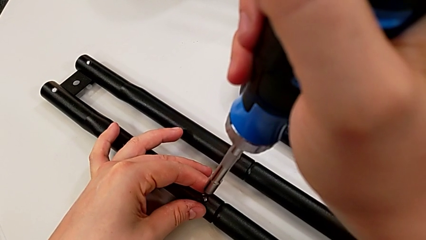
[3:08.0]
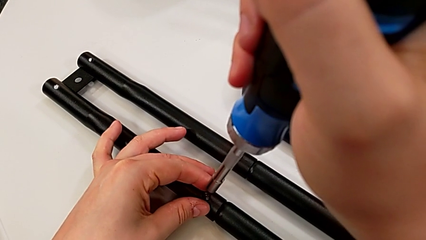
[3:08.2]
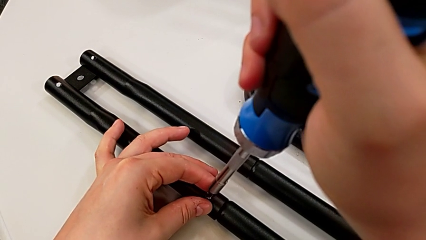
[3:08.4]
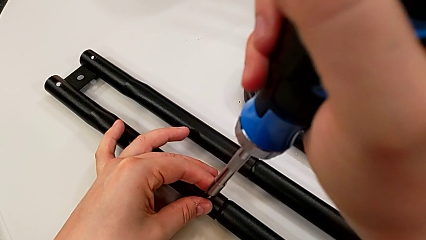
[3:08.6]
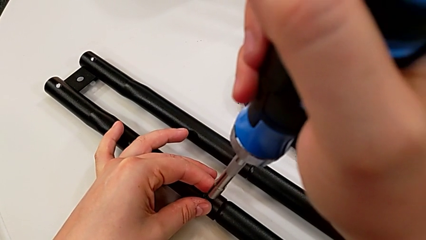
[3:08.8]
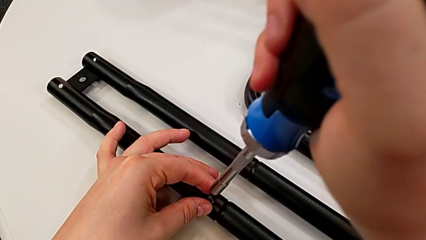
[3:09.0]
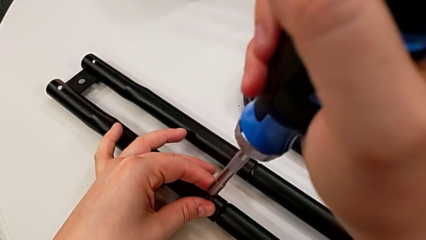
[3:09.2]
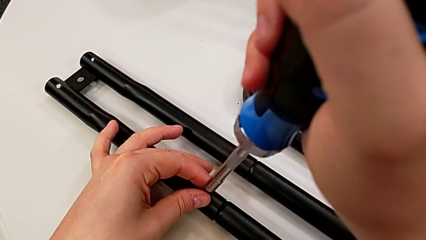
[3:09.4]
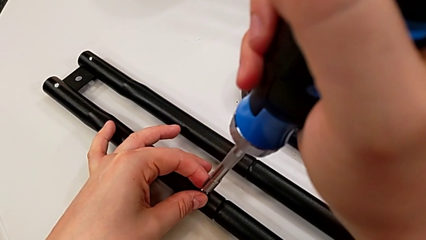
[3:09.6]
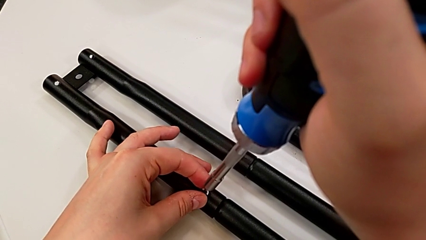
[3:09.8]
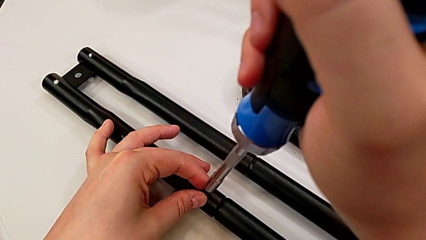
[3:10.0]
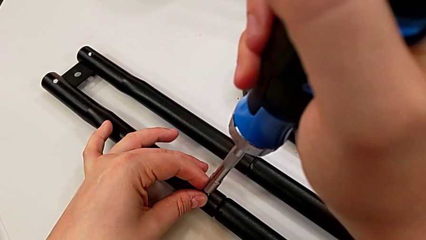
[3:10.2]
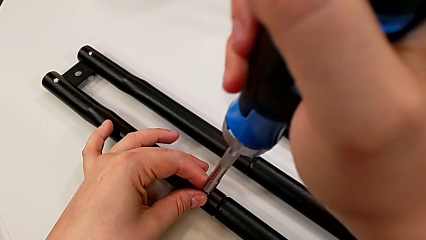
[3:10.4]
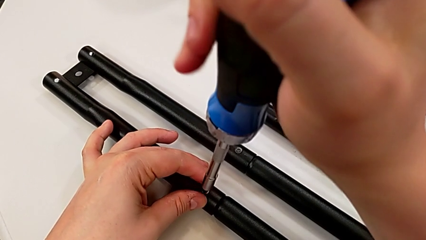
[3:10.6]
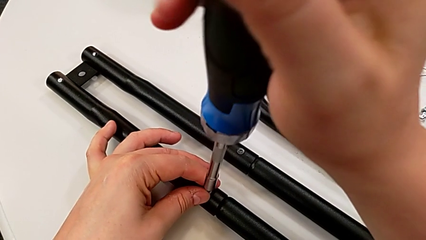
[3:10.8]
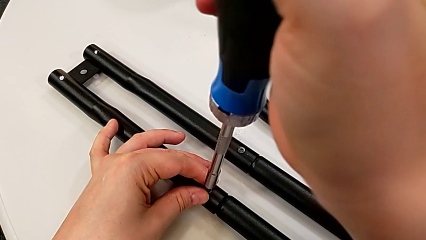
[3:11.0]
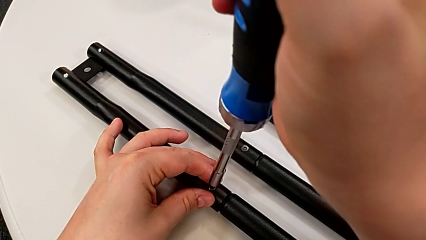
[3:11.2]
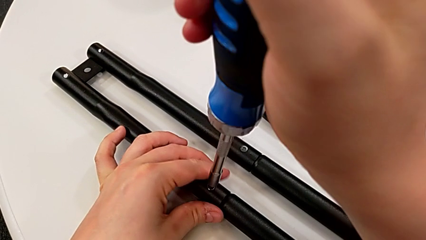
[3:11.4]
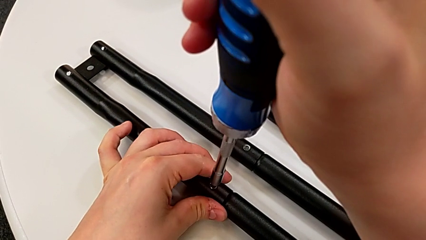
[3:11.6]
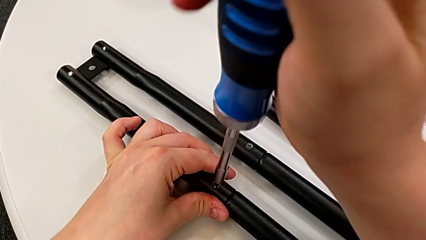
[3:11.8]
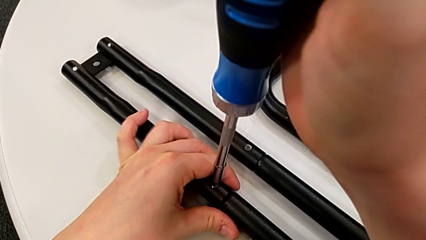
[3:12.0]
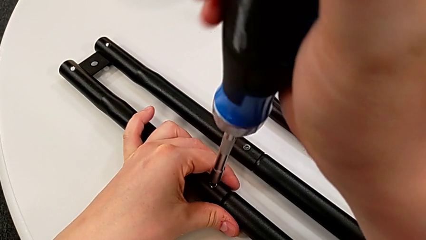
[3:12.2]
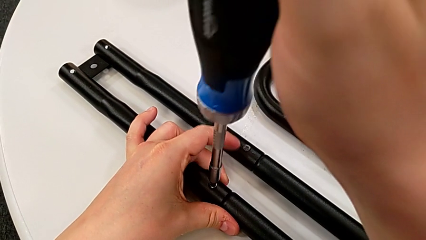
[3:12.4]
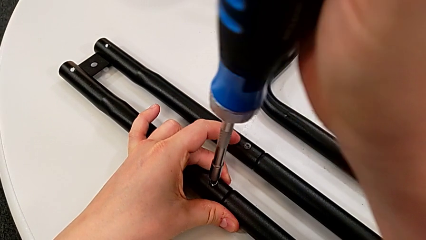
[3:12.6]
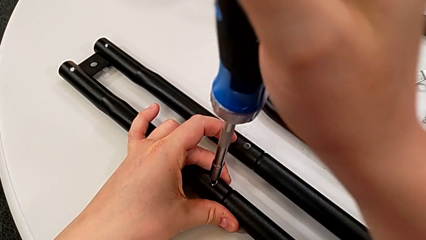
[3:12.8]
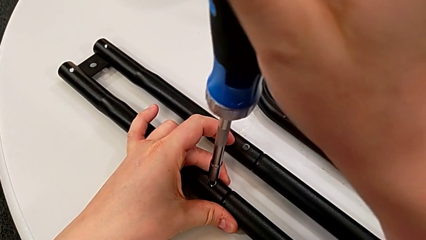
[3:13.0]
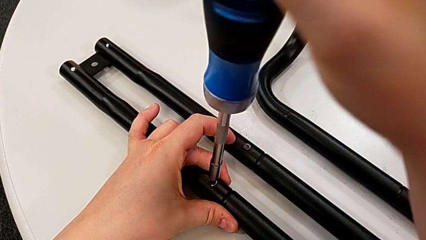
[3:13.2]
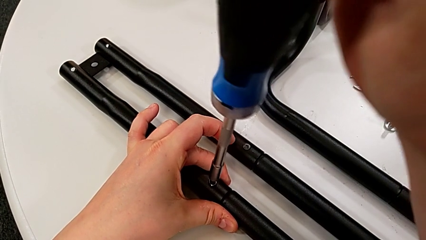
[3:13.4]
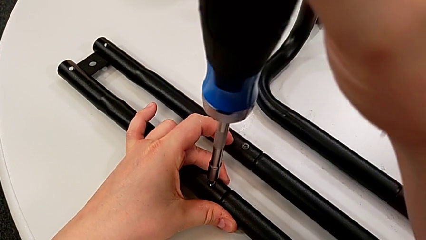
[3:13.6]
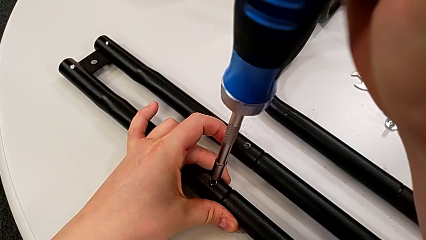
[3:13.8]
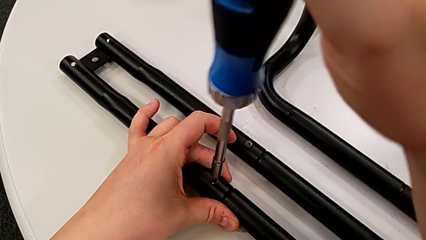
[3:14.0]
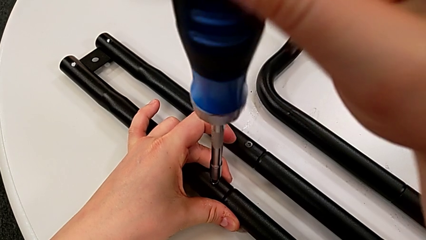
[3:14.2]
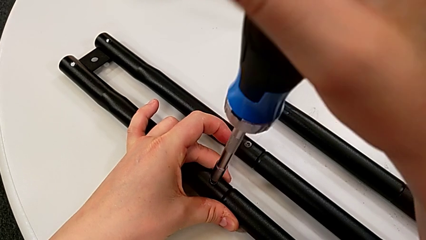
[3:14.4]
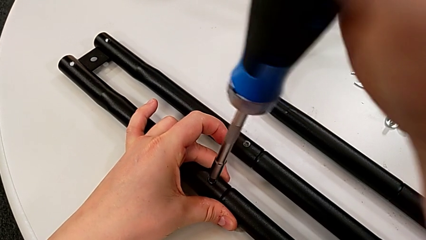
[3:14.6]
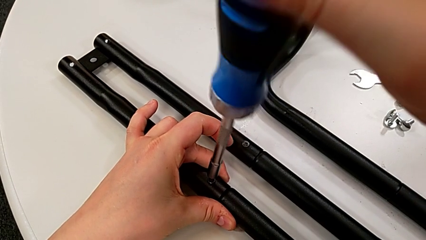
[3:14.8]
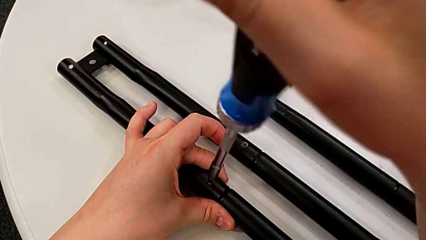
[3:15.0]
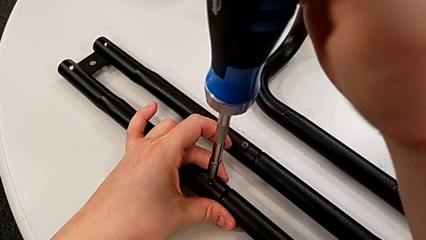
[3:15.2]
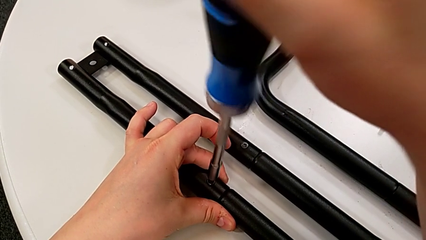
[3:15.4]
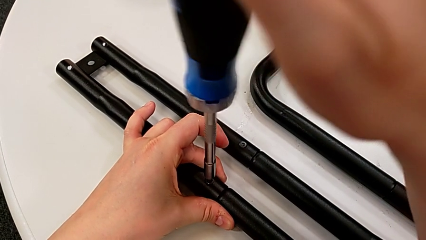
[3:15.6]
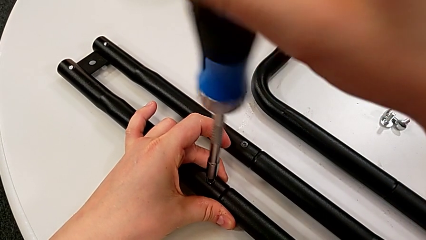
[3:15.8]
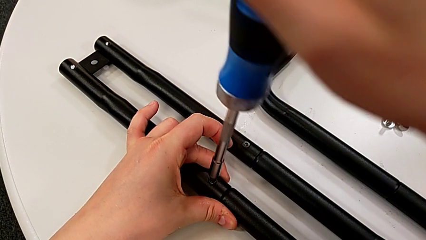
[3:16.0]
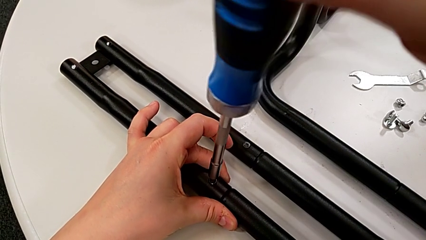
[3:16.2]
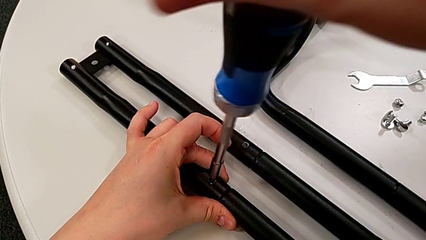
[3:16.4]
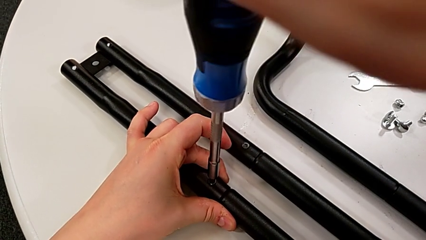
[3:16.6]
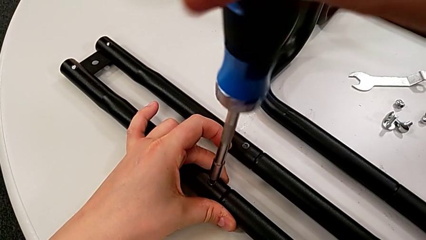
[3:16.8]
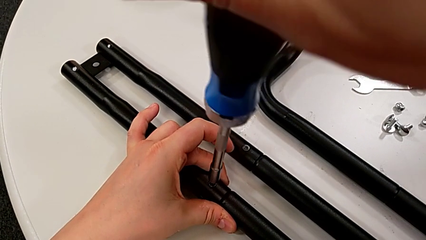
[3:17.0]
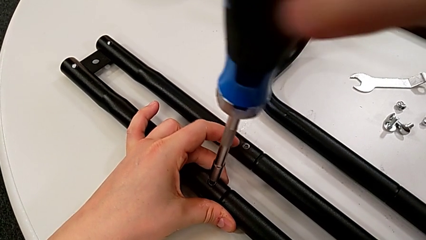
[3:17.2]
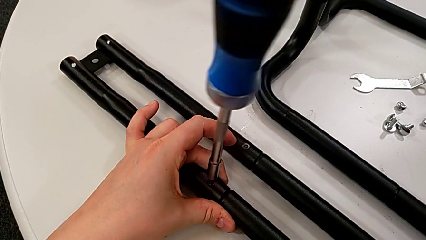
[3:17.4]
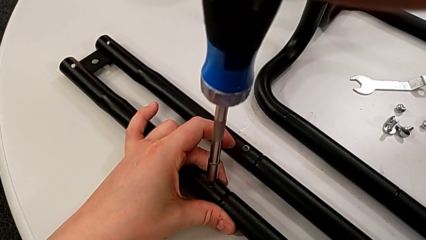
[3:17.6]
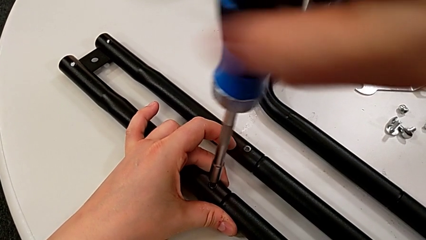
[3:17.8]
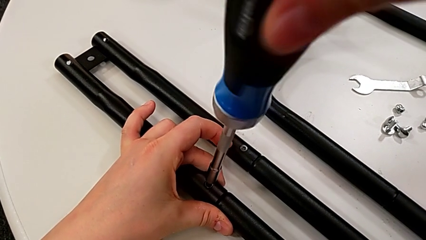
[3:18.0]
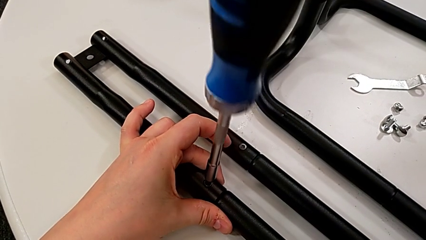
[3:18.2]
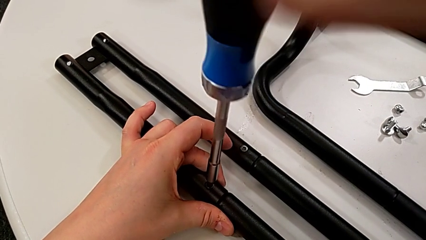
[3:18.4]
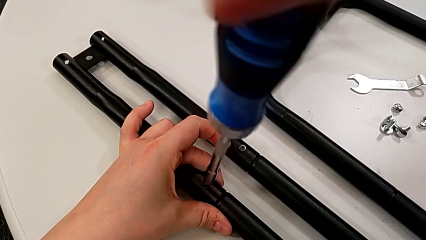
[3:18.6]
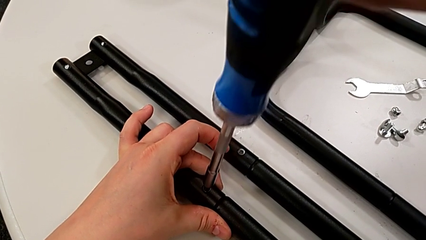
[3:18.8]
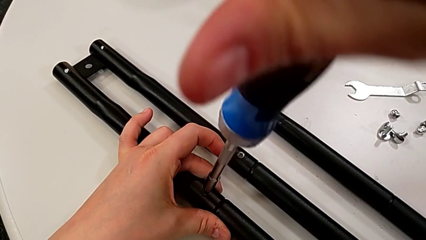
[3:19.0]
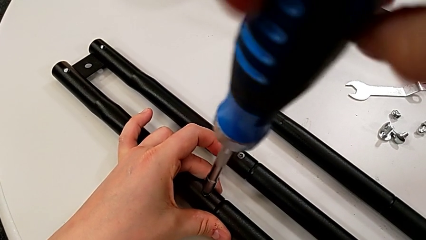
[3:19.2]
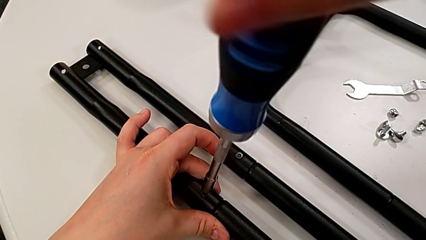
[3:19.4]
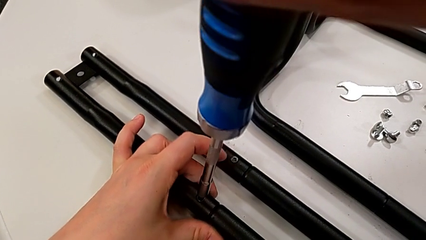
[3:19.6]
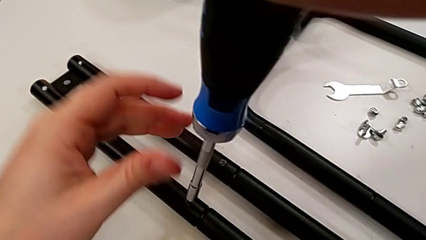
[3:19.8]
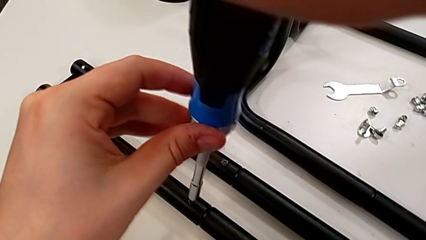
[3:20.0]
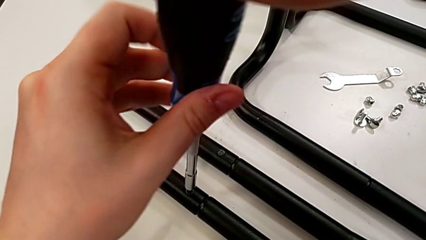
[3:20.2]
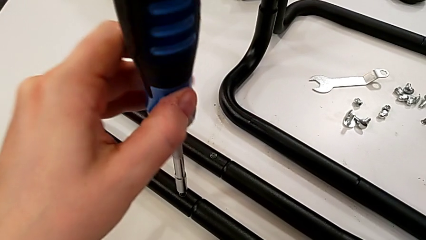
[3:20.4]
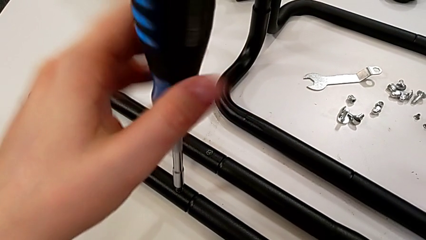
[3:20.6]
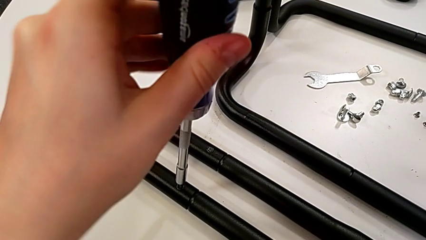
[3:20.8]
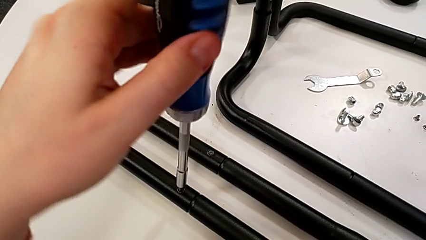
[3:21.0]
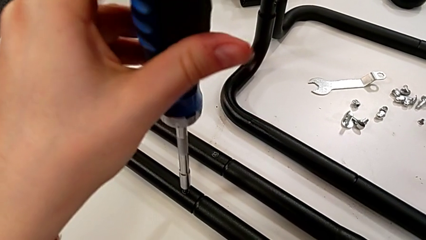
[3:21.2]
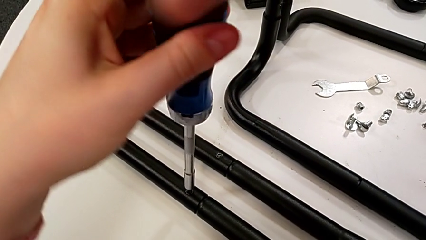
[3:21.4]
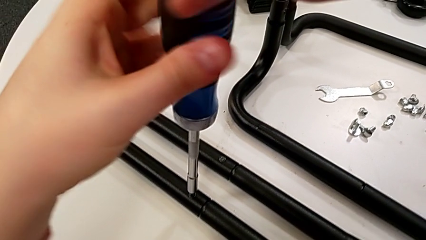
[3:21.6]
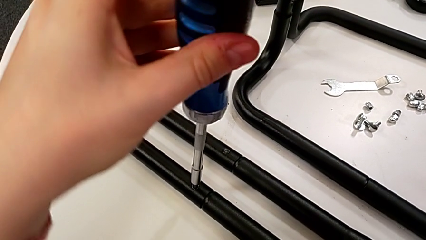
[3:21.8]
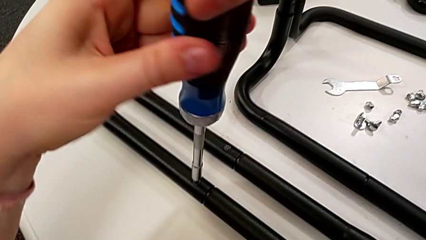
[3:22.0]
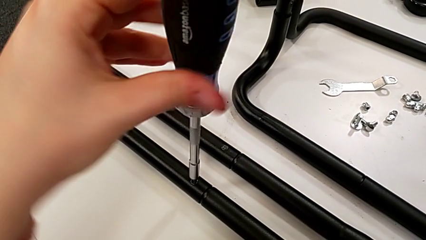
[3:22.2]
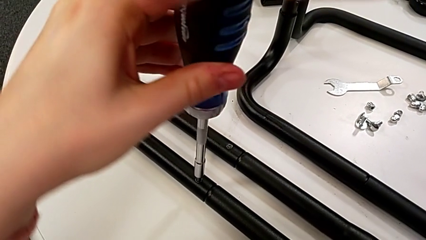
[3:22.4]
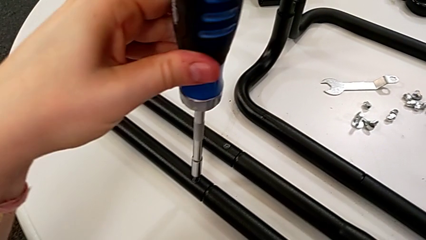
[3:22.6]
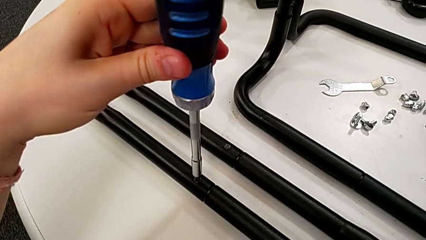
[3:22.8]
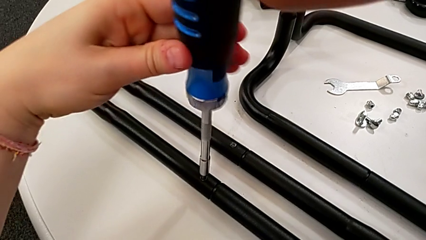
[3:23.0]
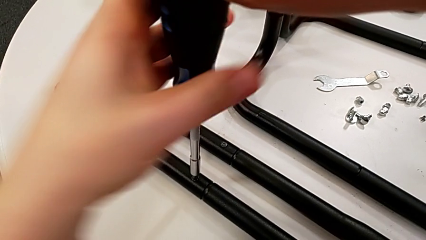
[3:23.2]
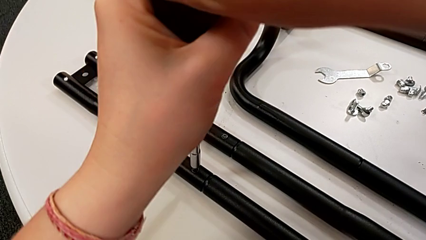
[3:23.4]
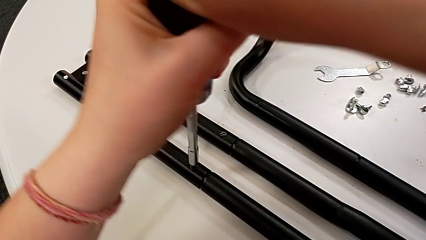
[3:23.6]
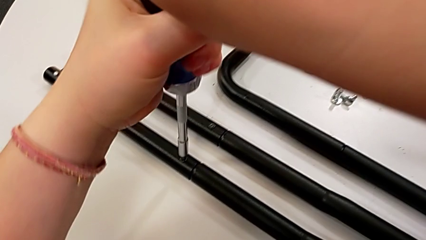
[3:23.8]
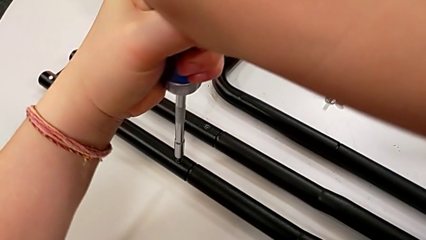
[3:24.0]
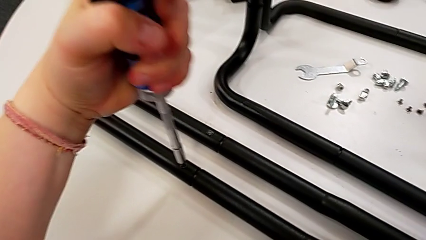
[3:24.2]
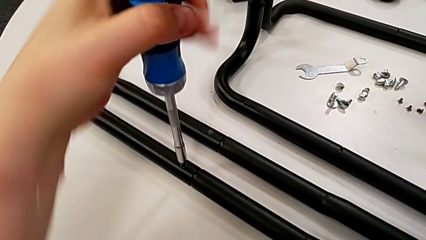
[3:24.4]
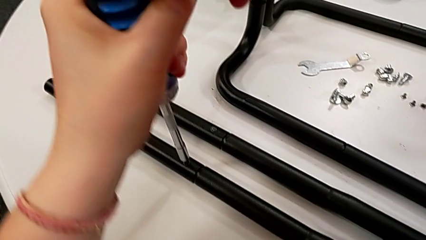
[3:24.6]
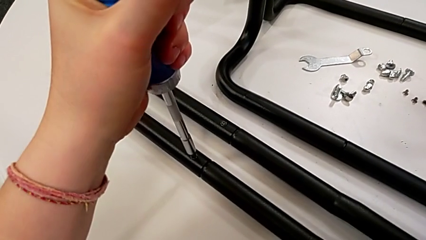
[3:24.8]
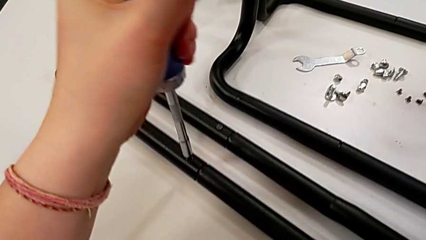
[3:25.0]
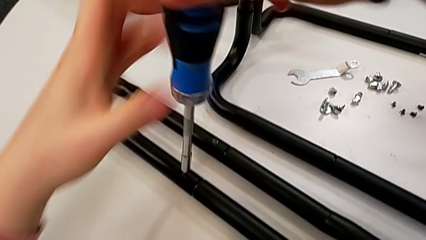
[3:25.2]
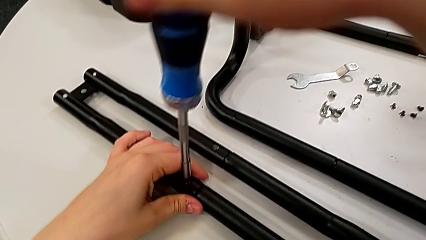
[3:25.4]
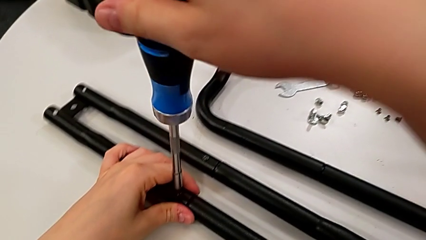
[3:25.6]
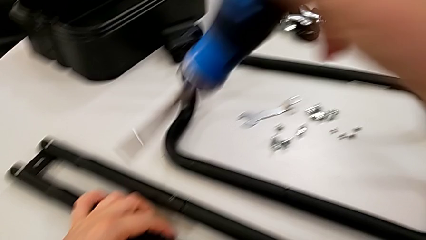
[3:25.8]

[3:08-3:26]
The camera wearer is assembling the second side bars. They keep screwing the fourth screw.
